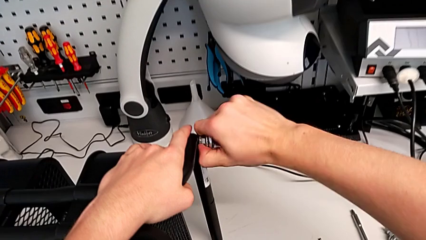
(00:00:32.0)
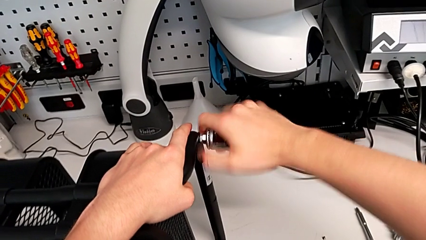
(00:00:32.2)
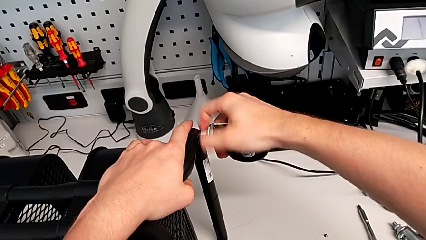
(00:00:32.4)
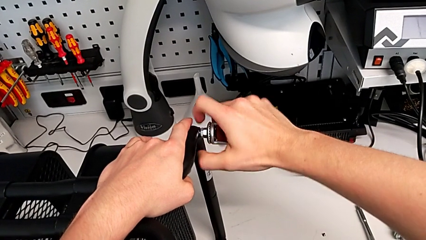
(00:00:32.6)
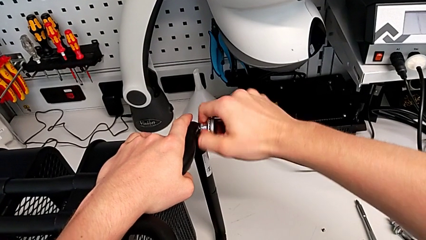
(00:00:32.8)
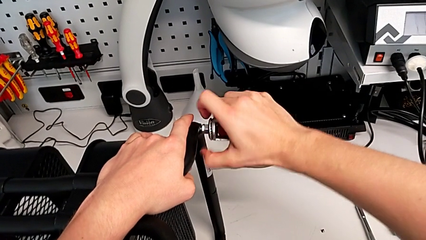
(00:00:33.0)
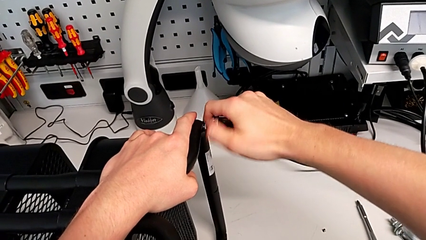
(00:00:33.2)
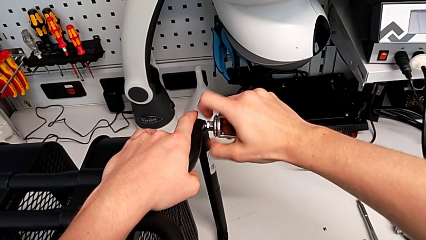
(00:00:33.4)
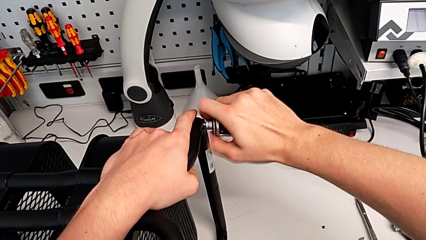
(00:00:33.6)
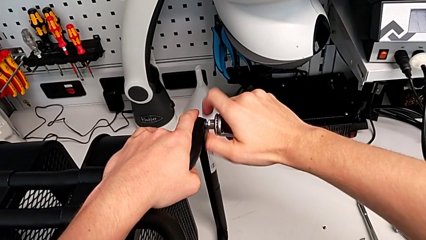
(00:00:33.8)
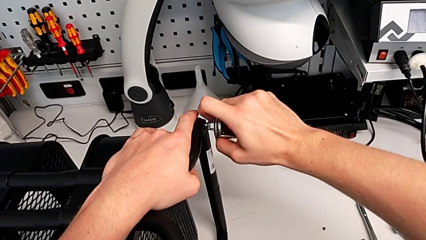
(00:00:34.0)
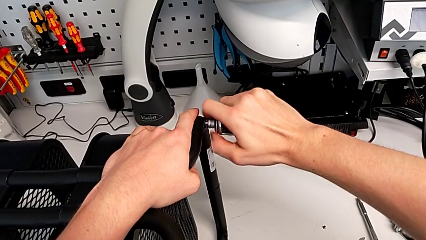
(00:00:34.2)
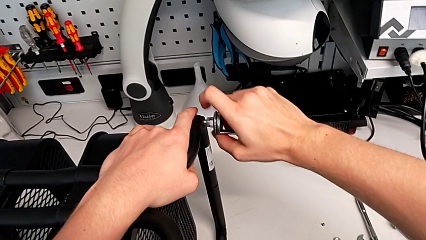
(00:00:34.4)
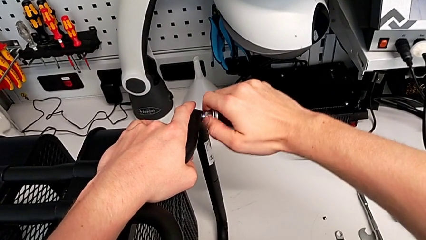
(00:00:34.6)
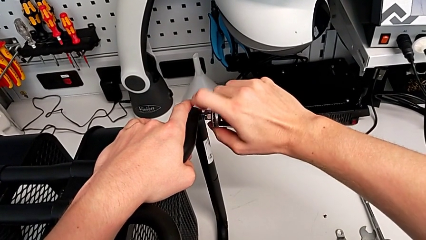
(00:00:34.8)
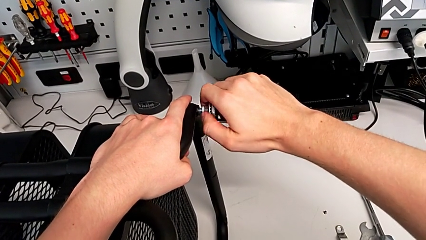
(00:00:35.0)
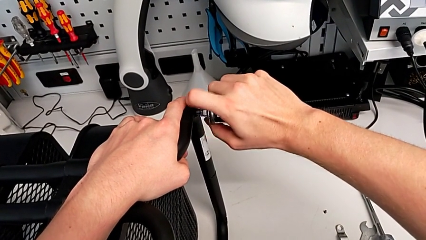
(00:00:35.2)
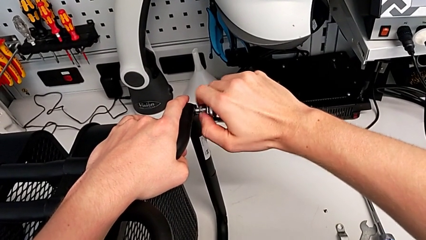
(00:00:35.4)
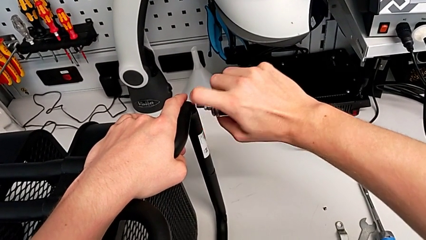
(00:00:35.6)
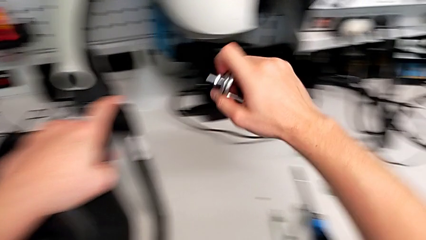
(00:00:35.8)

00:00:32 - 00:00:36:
The camera wearer unscrews the third wheel of the furniture. They unscrew the black wheel.

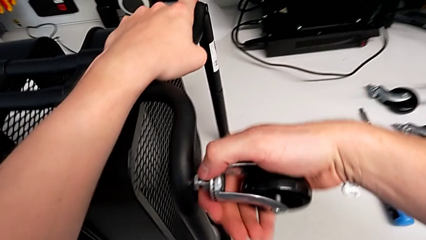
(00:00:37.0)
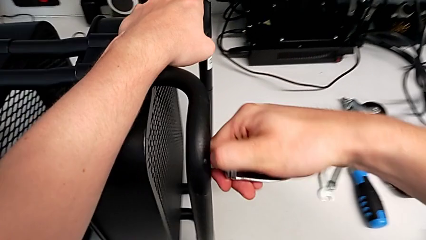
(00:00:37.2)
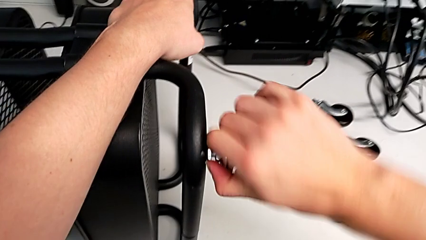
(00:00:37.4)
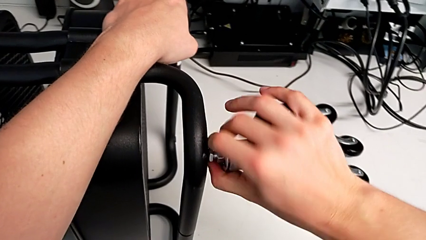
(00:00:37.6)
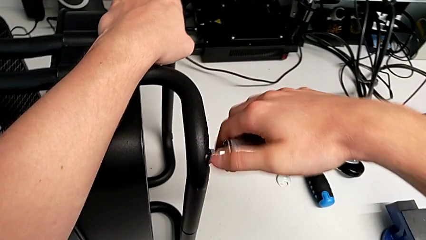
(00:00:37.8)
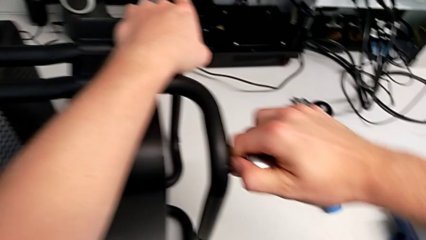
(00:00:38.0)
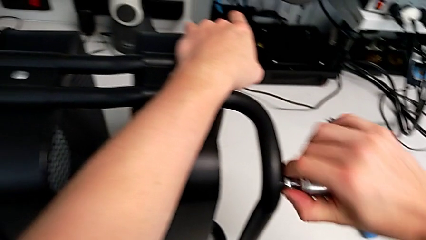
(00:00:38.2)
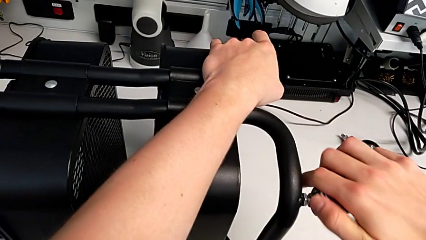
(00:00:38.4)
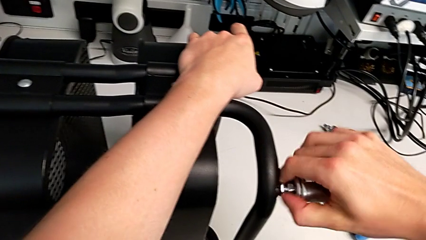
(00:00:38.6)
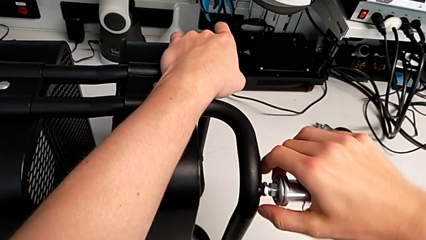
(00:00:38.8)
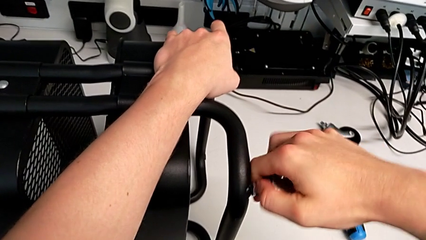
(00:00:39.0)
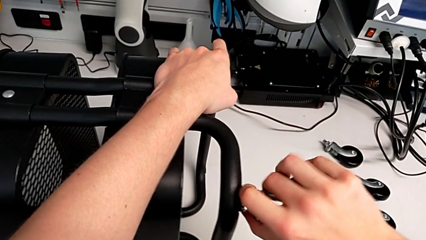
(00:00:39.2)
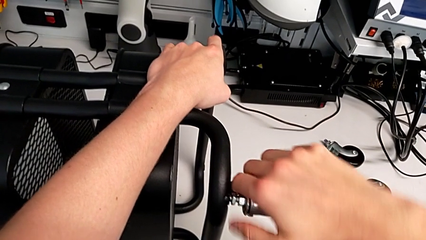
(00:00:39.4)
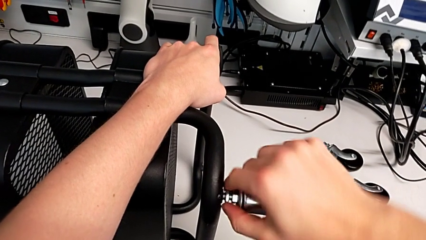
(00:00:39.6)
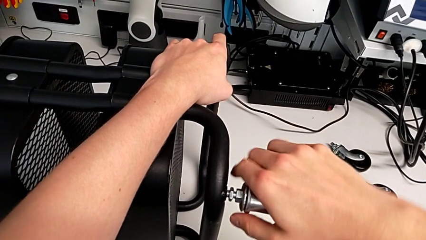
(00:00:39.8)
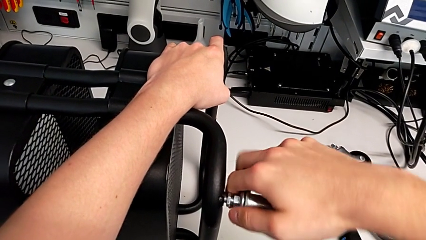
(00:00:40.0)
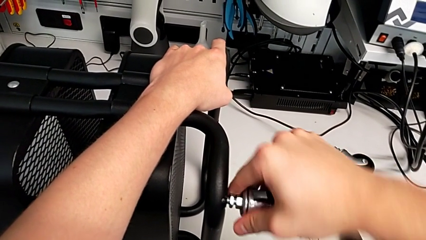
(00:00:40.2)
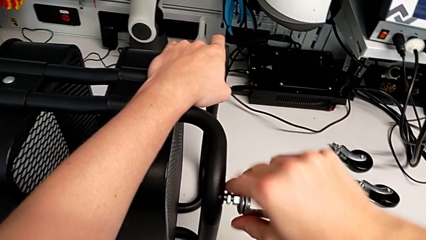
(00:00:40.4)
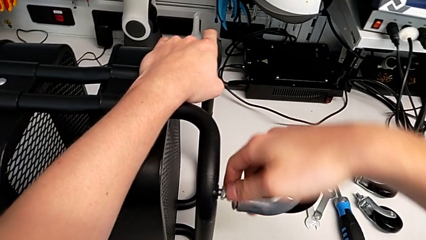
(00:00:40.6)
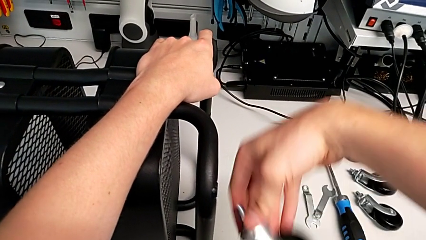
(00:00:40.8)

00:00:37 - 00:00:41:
The camera wearer unscrews the fourth wheel of the furniture.

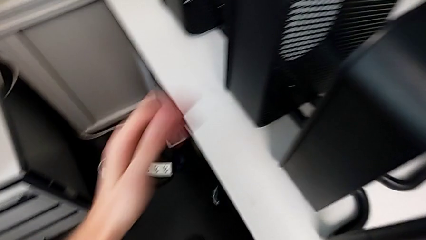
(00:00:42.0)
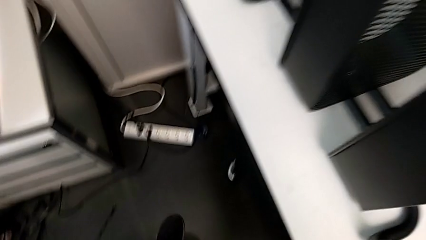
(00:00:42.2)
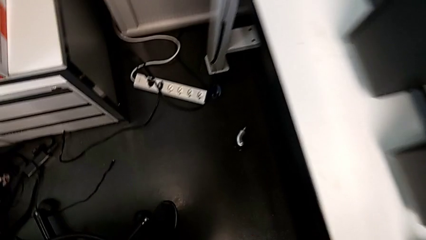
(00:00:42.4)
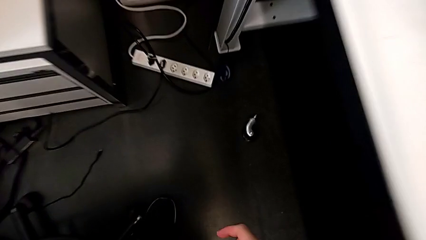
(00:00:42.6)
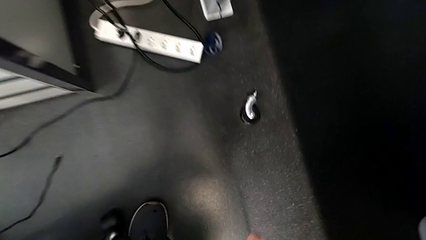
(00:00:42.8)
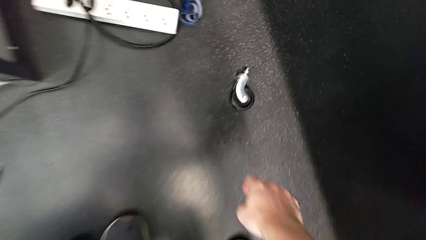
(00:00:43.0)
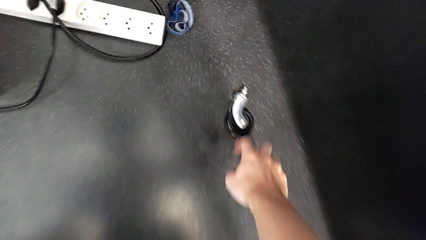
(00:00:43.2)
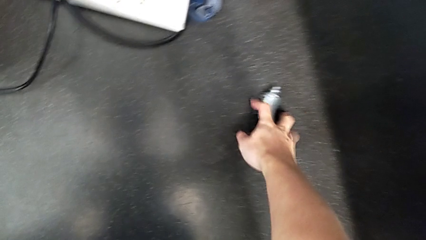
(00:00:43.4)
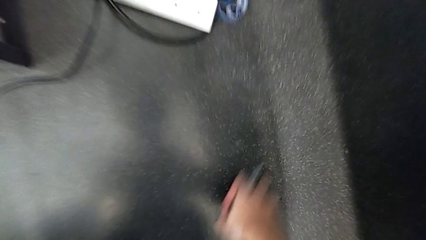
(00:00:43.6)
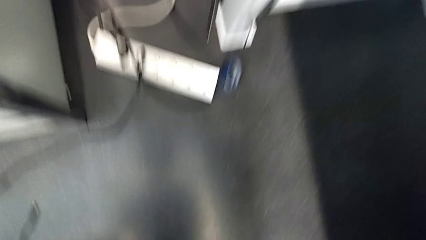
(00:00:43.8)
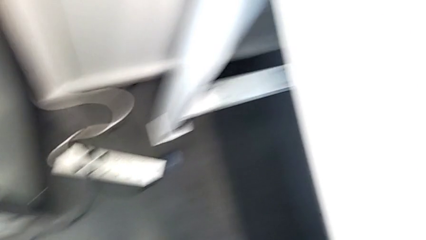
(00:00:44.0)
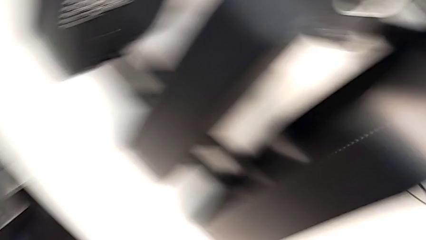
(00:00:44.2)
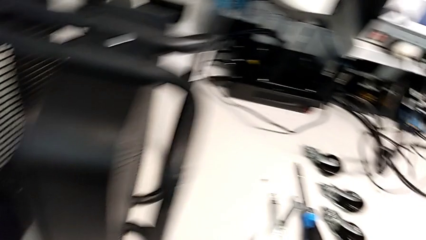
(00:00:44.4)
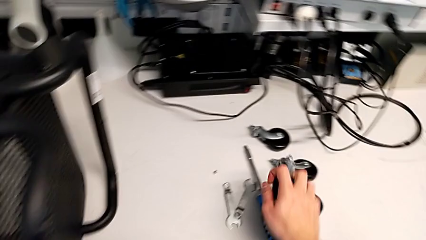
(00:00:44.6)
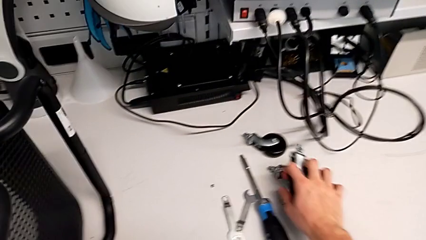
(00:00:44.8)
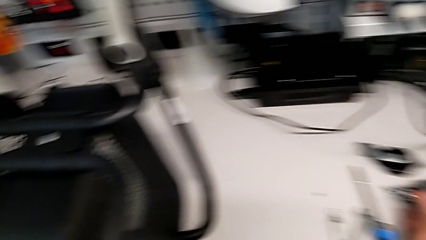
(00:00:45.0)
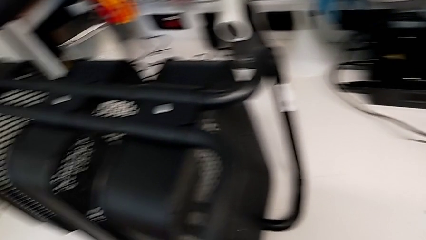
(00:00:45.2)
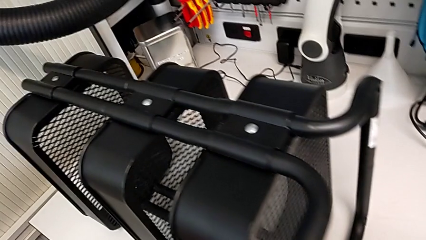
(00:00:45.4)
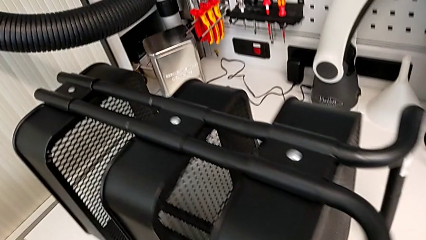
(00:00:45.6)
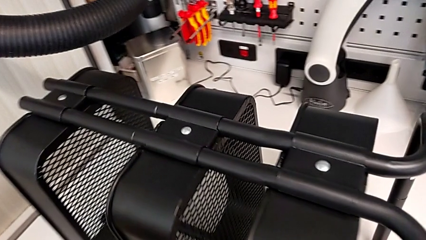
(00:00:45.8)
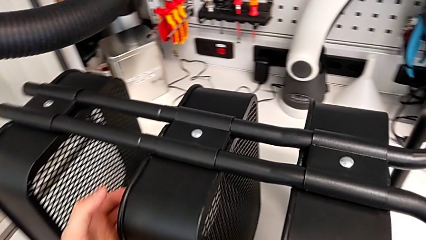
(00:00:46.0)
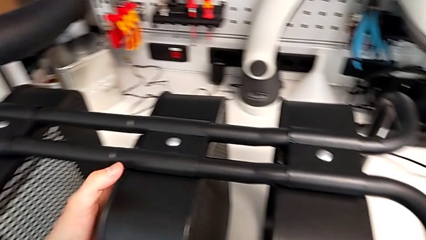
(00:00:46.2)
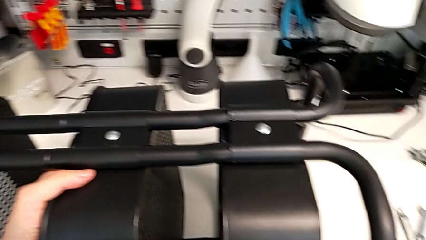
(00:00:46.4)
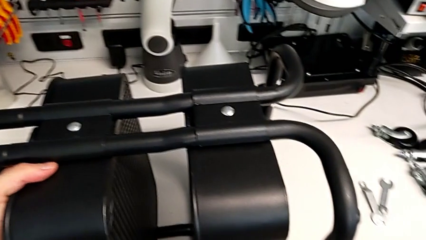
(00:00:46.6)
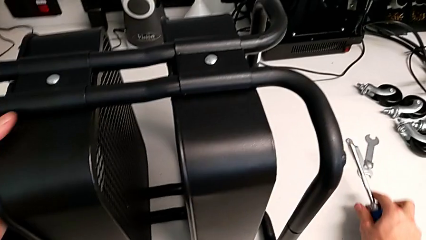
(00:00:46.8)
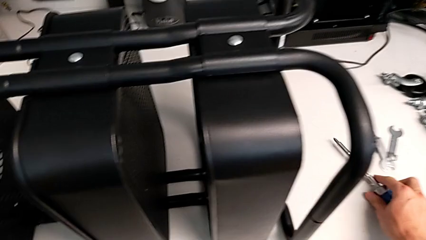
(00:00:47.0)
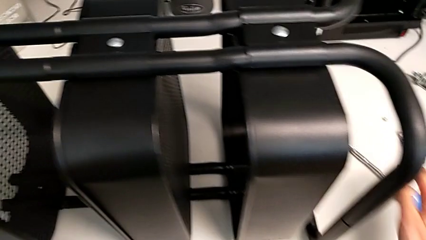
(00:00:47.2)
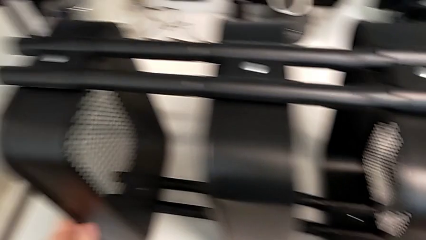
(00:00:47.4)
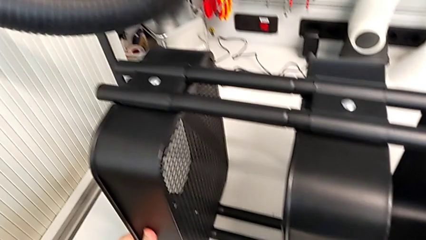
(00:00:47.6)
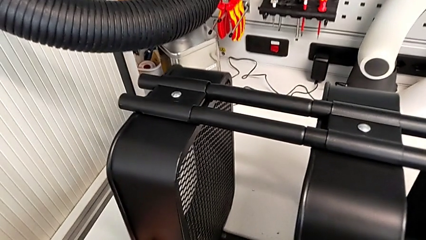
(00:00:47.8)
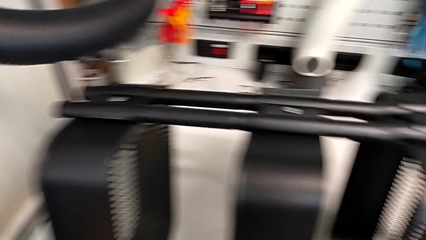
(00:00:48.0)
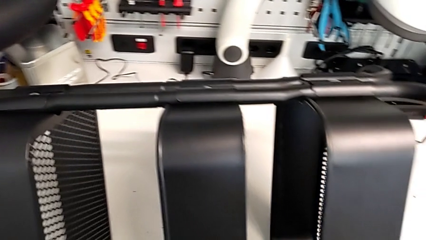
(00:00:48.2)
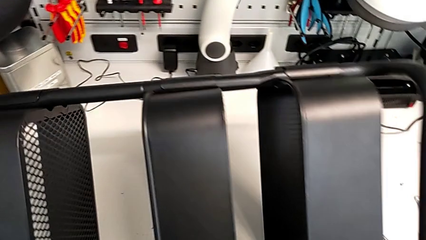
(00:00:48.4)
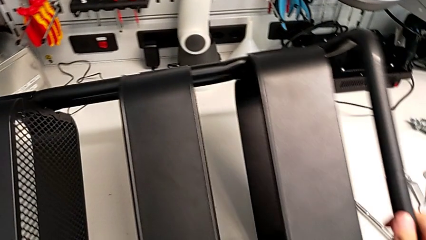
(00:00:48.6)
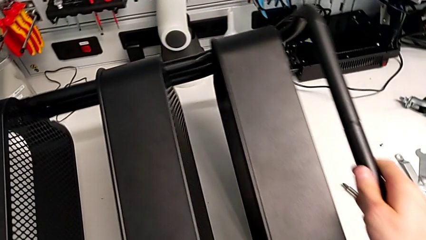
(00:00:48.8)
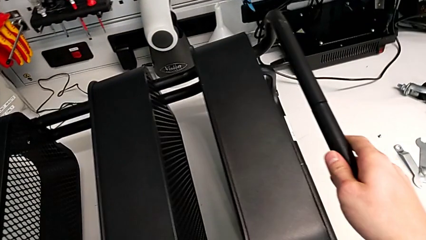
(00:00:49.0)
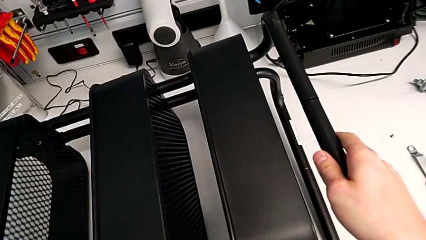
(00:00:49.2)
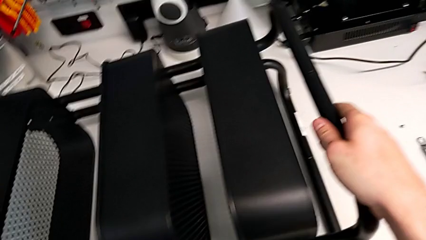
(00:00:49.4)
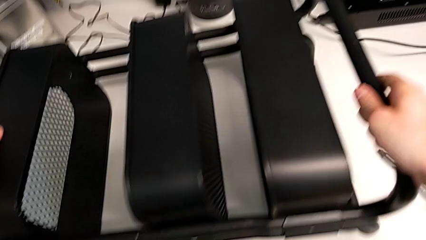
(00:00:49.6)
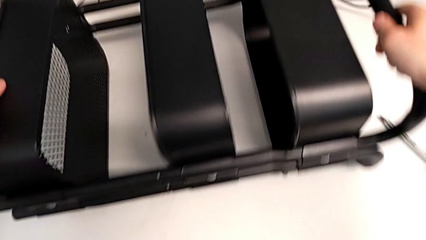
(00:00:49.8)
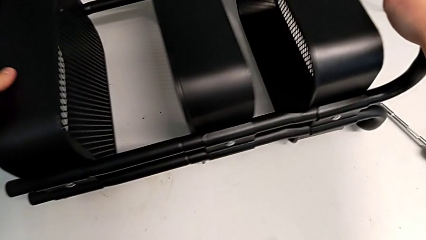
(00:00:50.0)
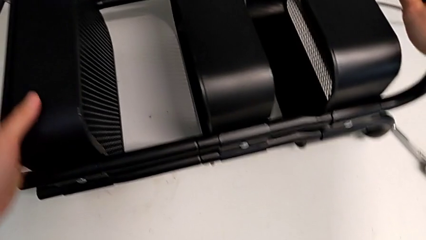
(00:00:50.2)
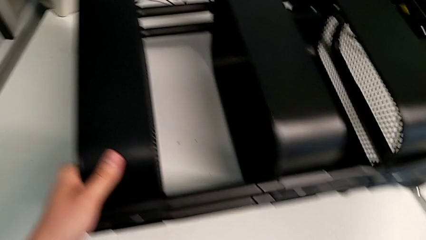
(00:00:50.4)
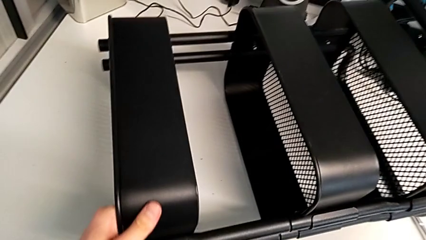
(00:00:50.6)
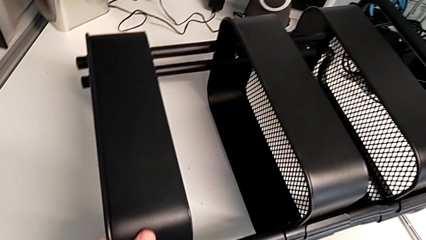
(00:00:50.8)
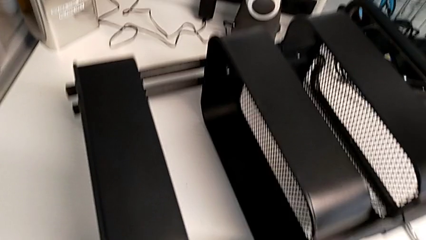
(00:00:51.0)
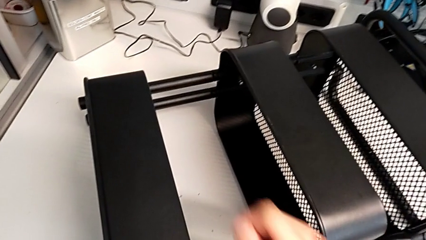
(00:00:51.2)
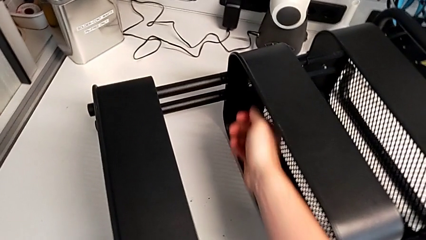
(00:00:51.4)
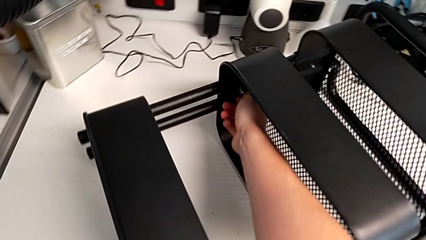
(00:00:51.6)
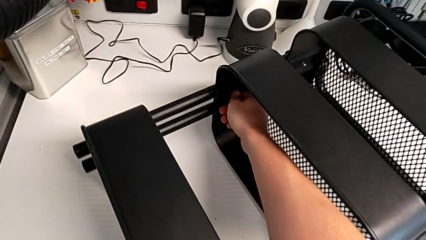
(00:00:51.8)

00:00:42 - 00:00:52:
The camera wearer is unscrewing the first screw from the middle tray. They wrongly drop the wheel, grab the wheel and rotate the black base.
